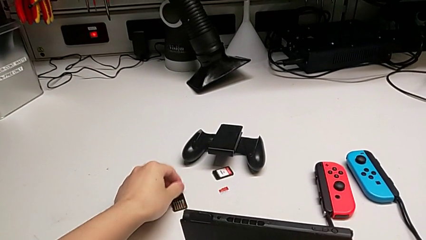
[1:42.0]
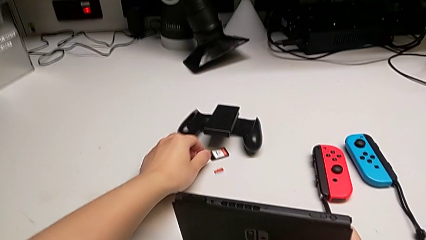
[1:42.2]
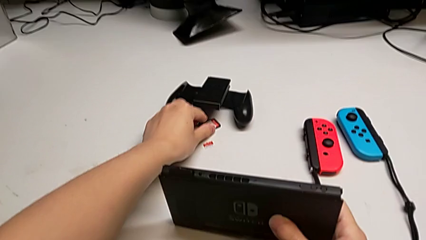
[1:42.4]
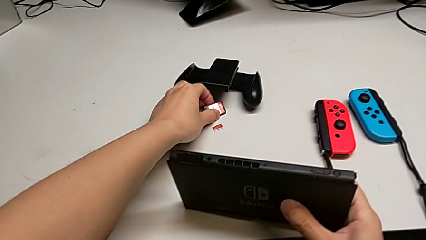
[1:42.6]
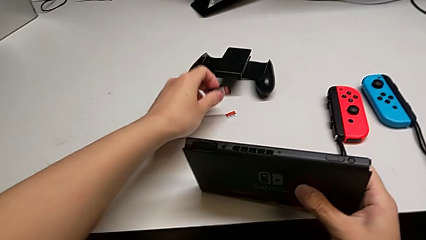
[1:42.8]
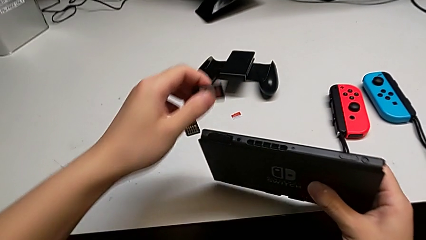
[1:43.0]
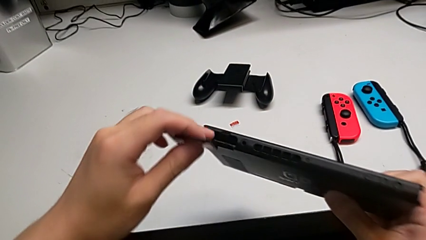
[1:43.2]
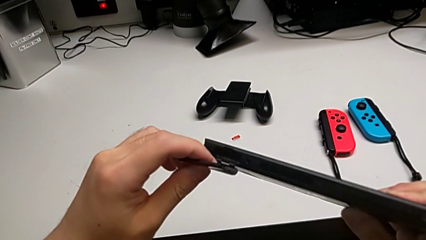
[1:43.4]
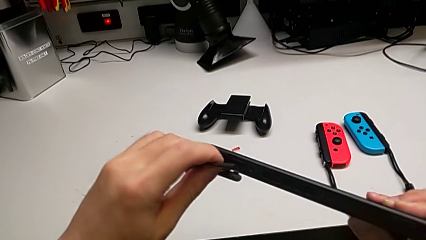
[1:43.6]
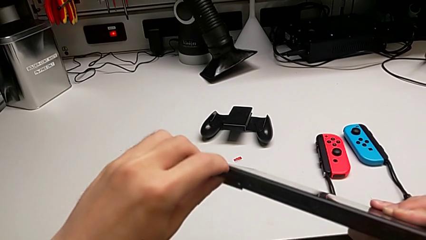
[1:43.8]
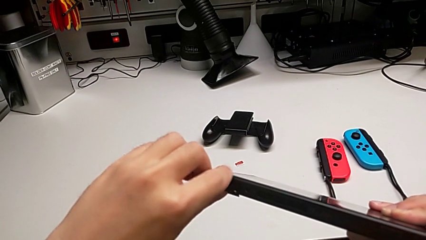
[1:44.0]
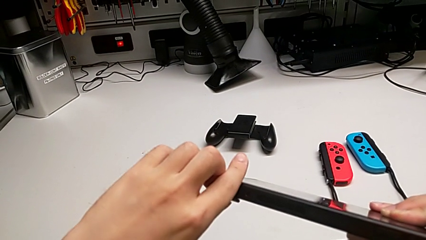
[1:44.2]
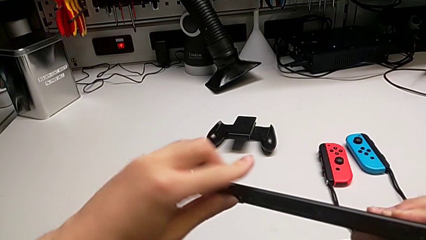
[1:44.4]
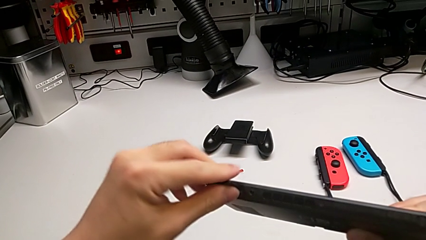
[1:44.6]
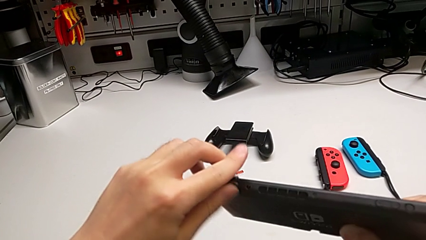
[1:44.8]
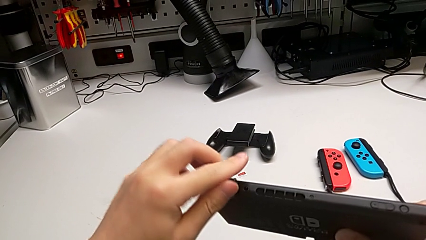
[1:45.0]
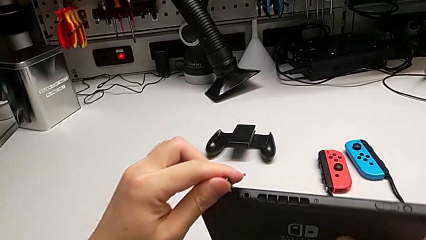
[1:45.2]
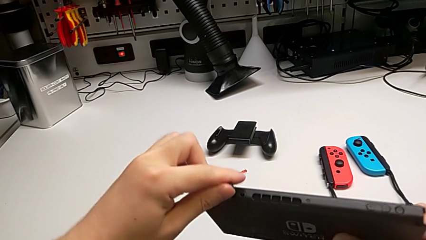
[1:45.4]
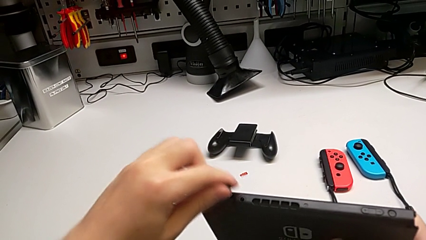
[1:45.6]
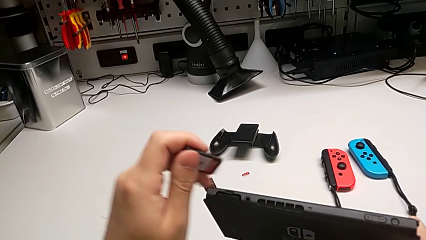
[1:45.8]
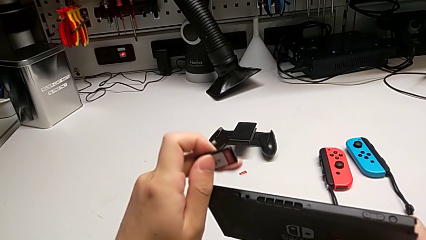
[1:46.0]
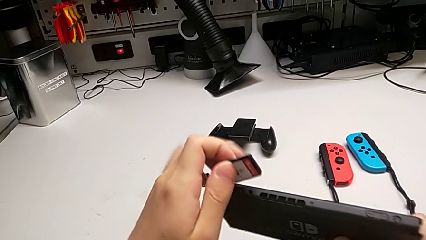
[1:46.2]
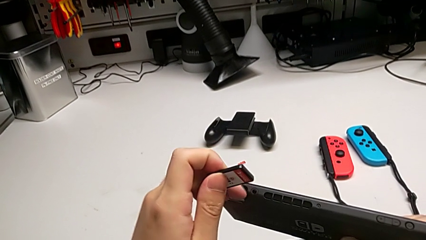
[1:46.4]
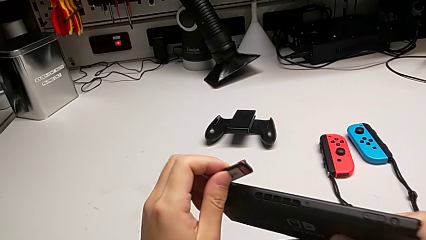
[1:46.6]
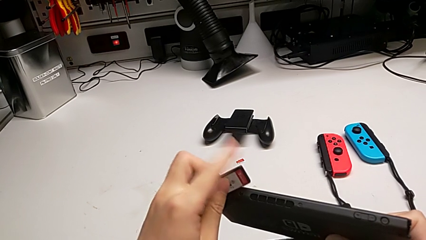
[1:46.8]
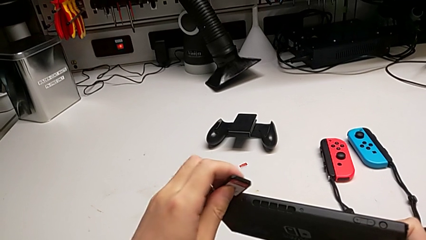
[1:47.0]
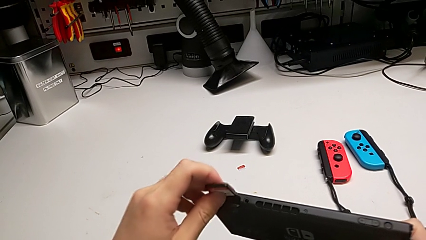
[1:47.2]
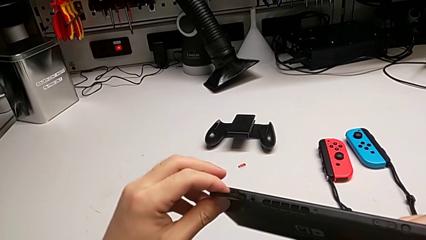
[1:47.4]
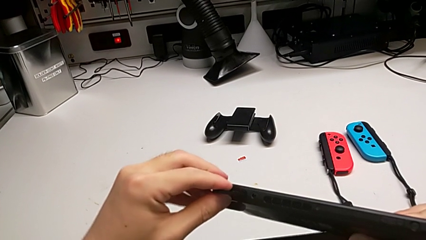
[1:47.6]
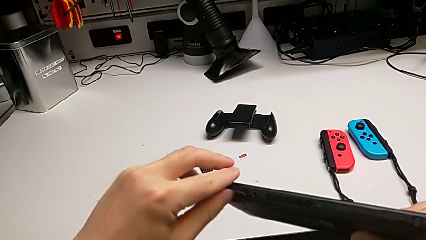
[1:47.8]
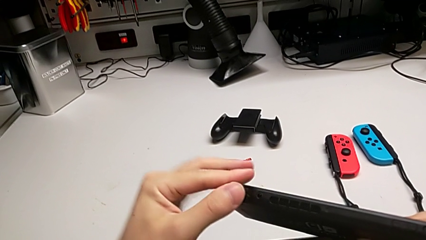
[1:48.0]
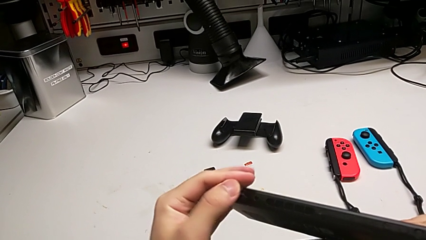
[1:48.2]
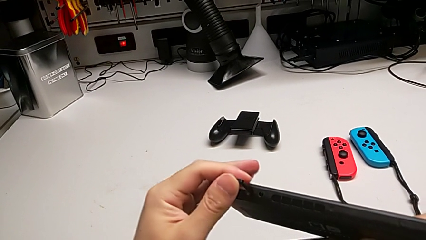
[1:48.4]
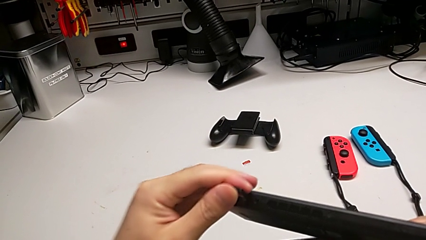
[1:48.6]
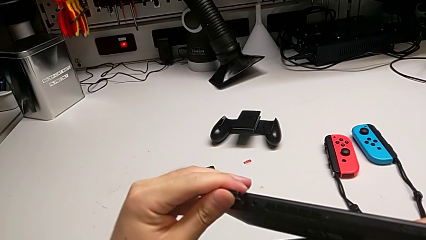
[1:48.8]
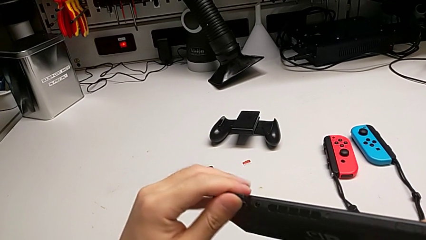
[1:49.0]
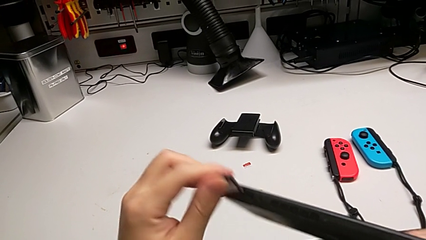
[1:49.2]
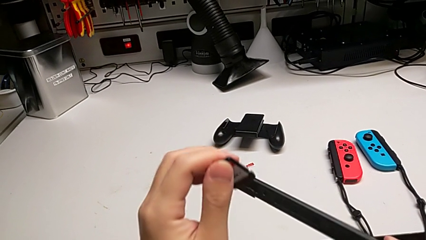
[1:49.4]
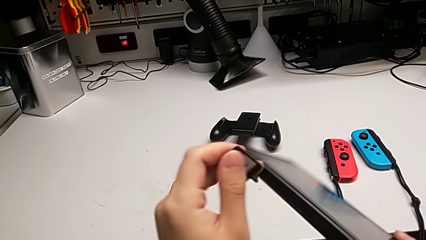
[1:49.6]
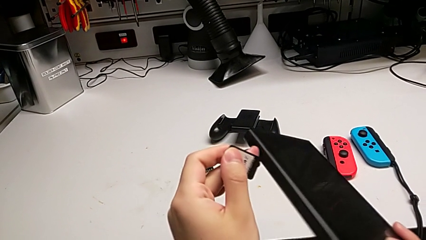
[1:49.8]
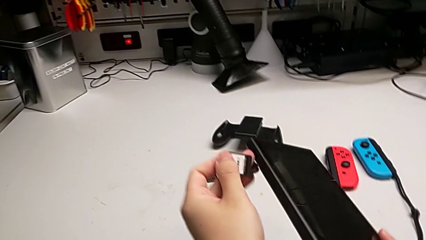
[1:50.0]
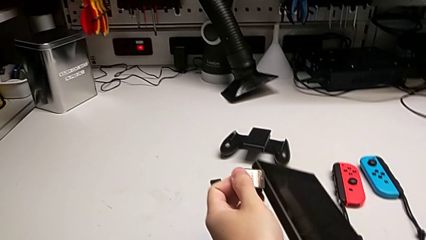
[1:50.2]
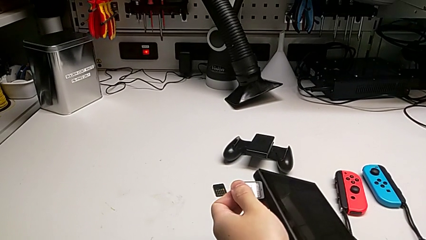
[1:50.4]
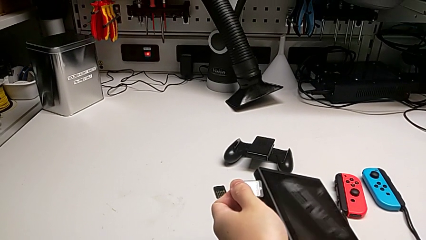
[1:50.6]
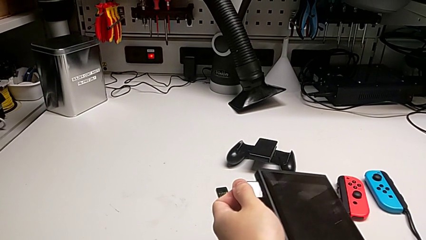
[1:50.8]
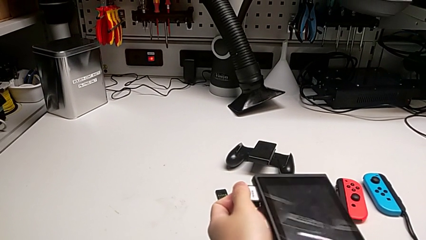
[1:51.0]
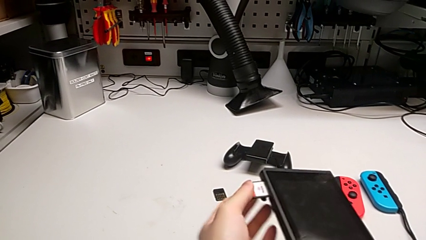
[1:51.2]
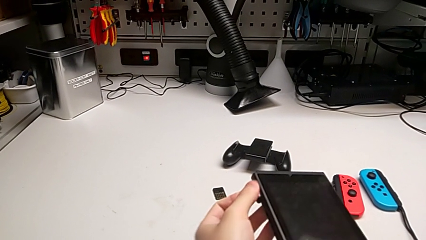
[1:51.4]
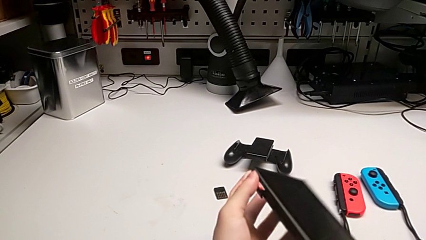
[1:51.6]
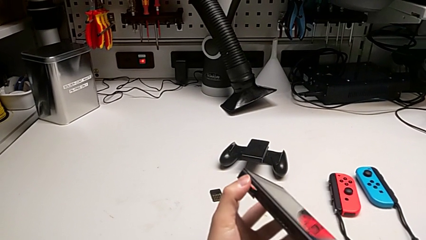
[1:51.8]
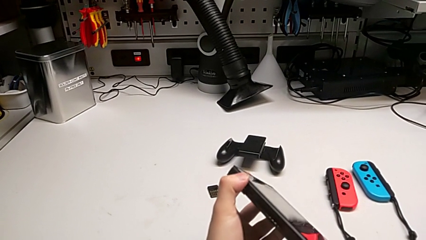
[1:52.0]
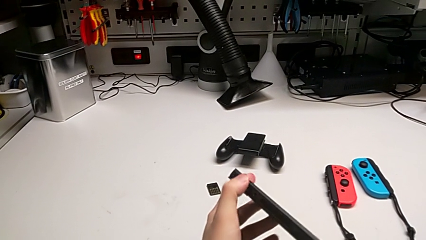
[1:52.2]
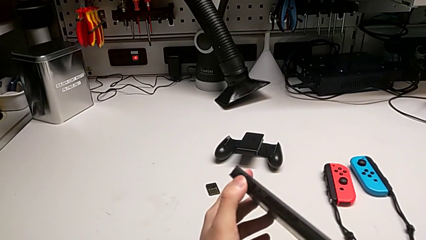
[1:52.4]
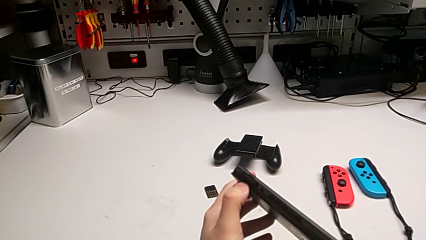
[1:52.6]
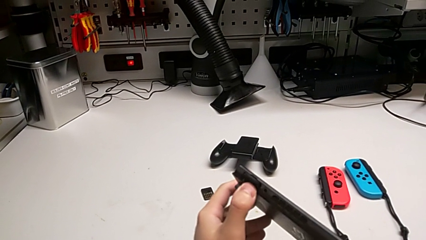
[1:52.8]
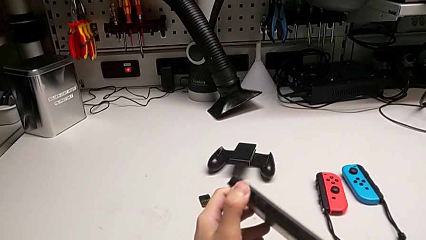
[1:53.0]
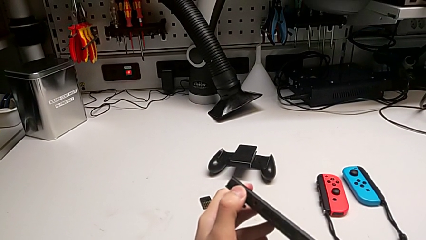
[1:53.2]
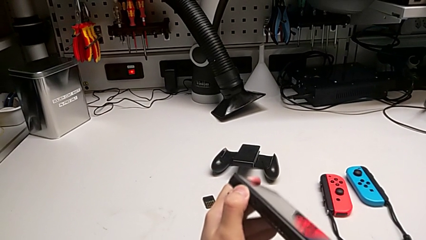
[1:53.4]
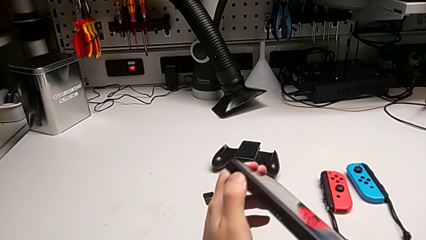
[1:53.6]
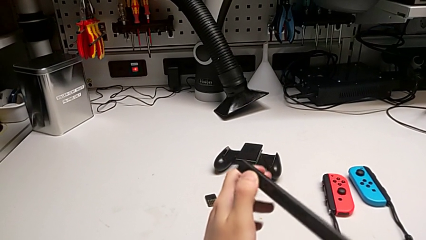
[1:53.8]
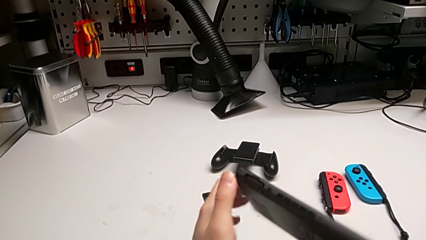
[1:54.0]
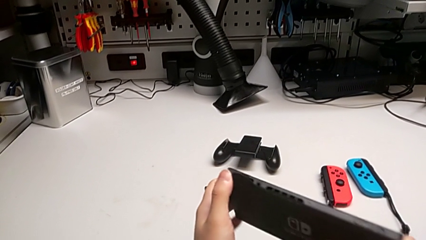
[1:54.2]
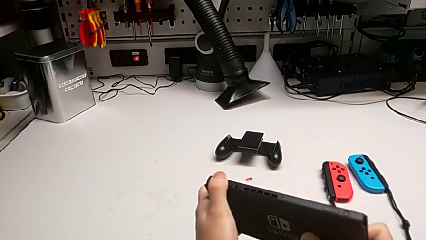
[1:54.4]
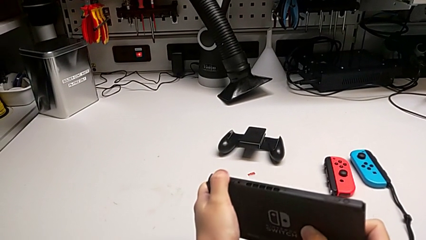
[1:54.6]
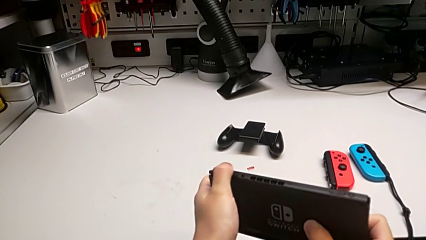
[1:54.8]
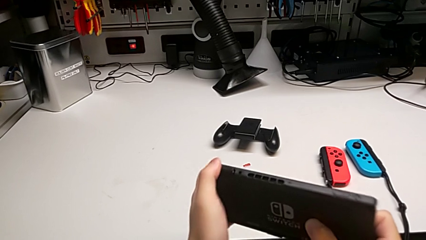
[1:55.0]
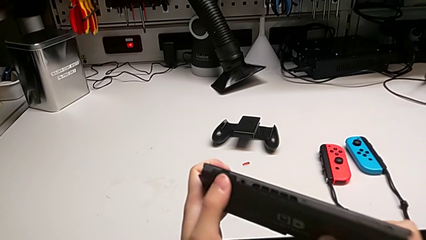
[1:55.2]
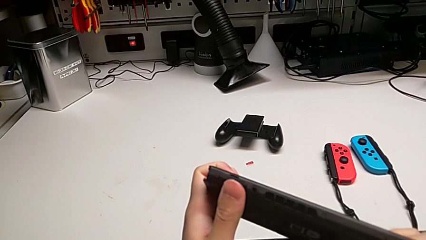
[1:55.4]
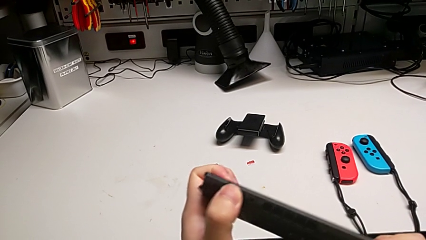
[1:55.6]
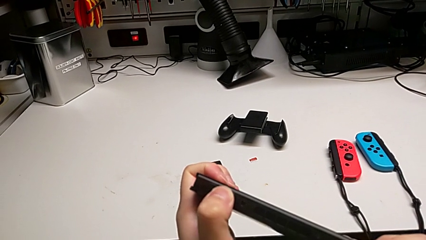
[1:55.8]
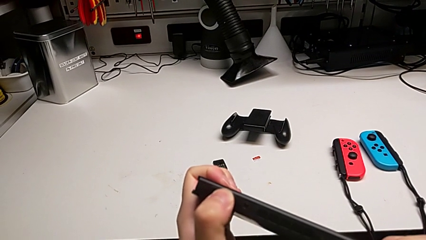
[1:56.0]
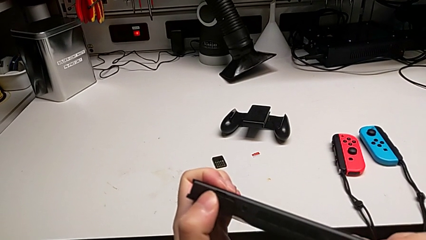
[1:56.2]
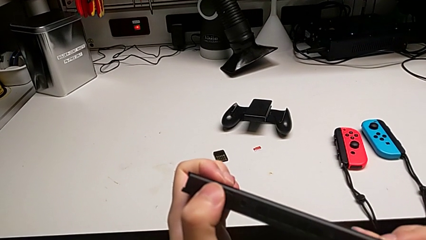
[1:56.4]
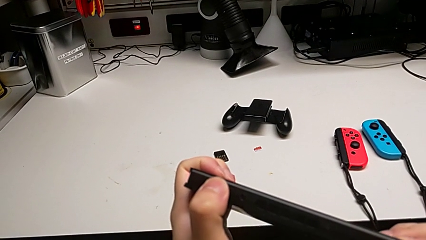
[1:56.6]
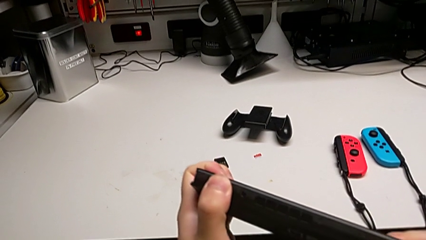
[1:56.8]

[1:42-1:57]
The camera wearer is exchanging the old game card. They grab the new game card, wrongly insert it, inserting the game card the wrong way, rotate it, insert it, press it and close the game slot.

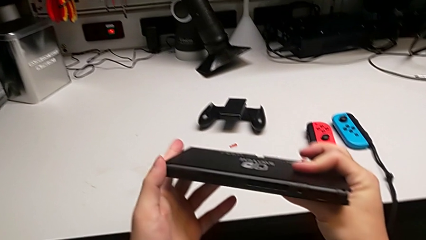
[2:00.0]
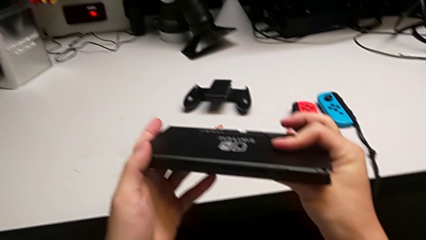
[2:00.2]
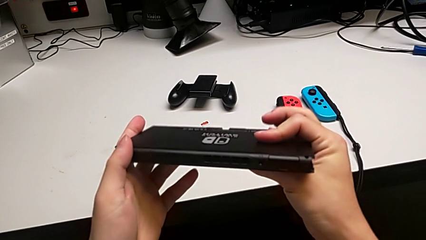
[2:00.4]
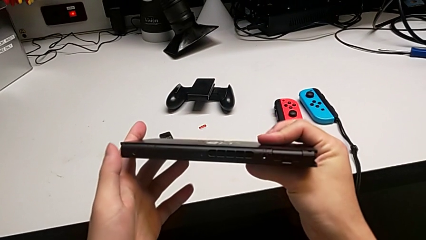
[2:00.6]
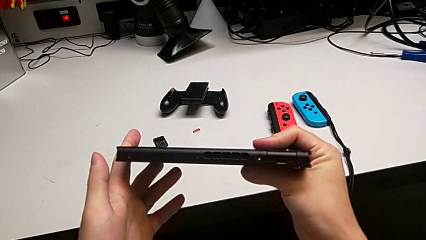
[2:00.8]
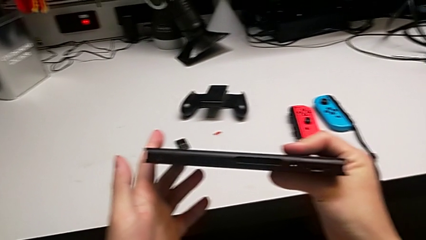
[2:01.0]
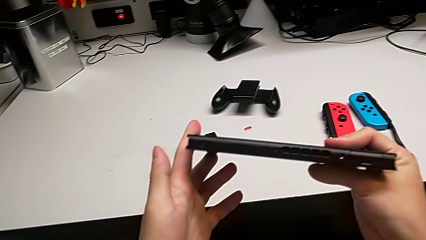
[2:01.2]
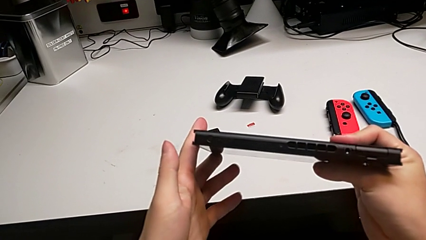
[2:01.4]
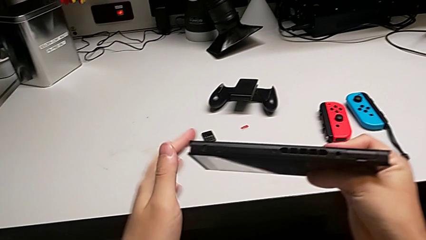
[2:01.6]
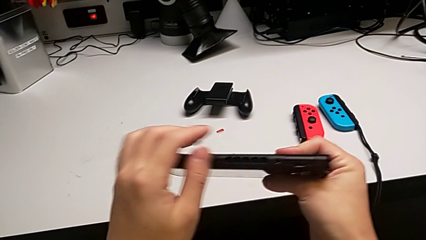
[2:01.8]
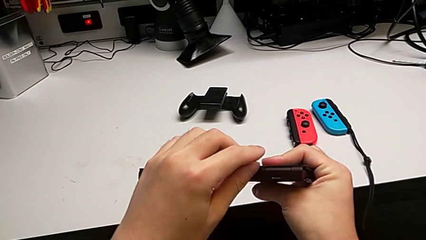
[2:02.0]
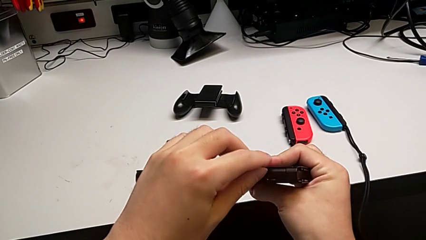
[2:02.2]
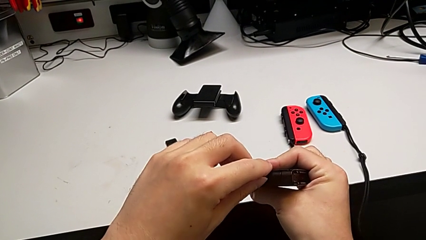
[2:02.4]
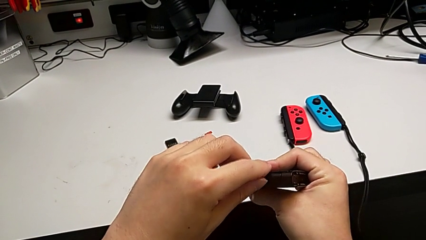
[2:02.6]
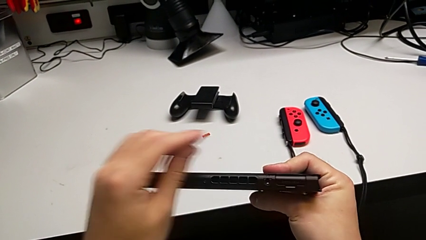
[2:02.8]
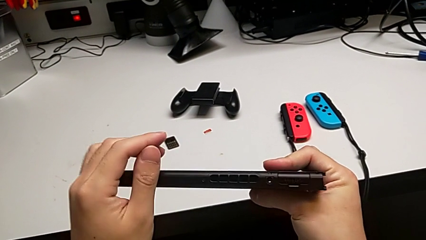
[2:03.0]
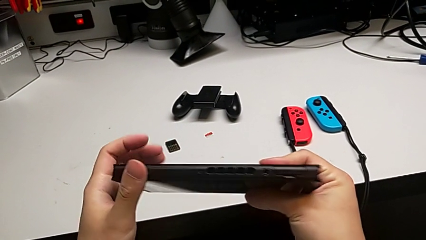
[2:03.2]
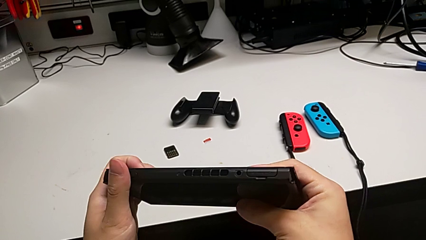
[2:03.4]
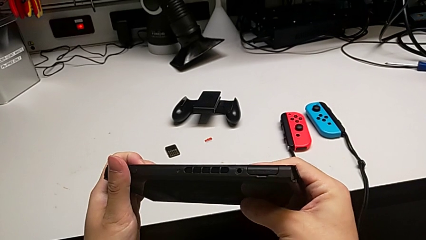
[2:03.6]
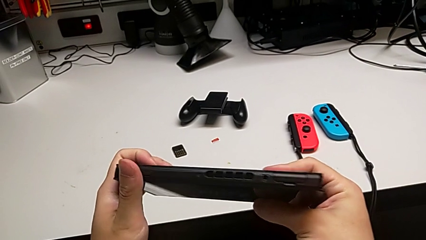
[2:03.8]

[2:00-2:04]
The camera wearer is changing the SD card. They inspect the Nintendo Switch.
